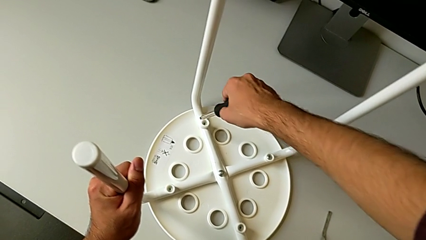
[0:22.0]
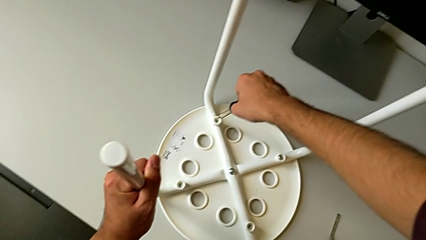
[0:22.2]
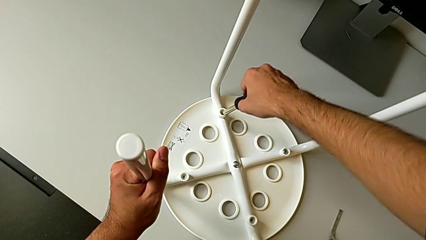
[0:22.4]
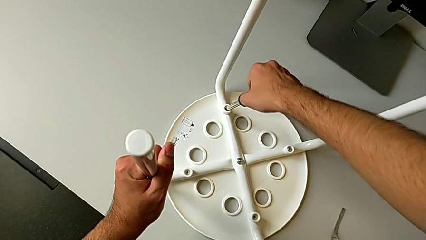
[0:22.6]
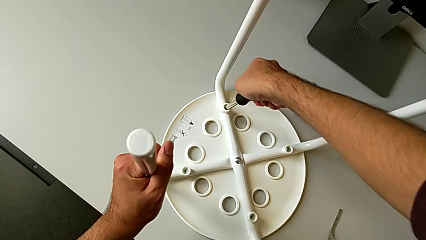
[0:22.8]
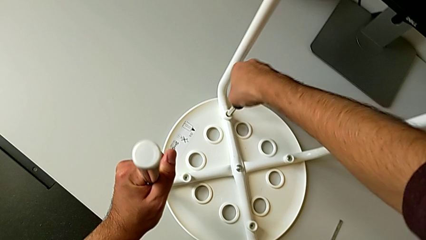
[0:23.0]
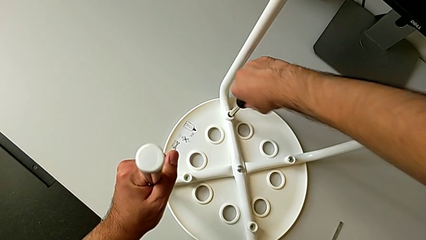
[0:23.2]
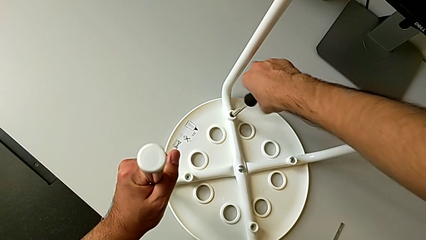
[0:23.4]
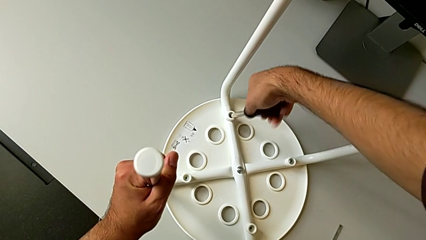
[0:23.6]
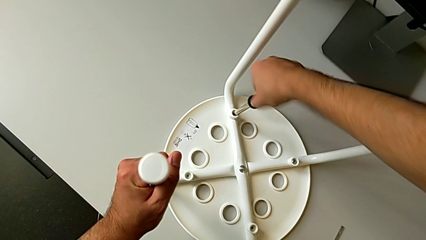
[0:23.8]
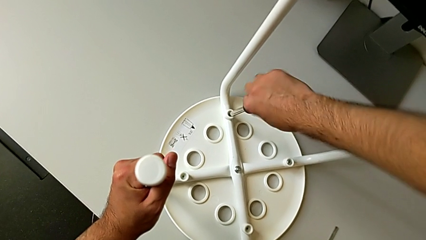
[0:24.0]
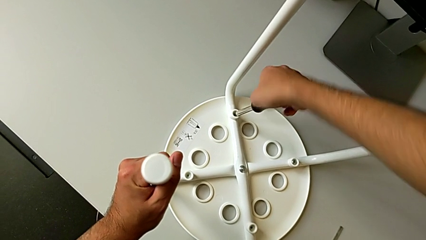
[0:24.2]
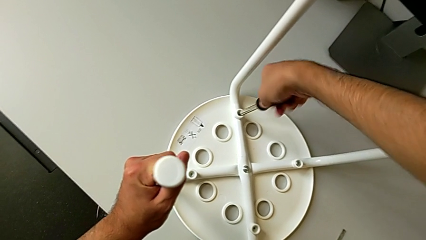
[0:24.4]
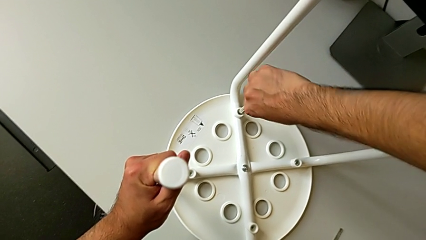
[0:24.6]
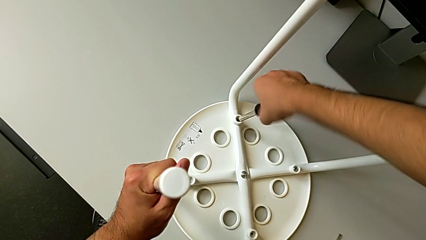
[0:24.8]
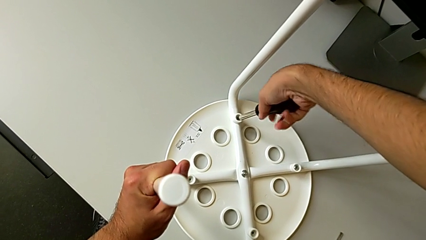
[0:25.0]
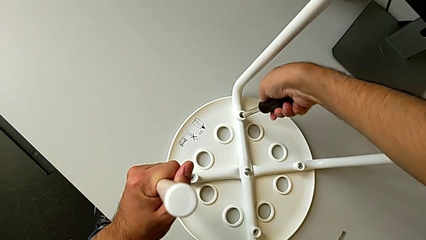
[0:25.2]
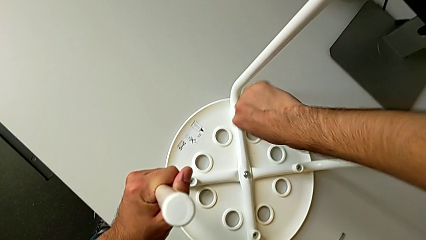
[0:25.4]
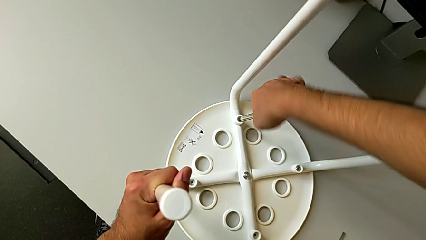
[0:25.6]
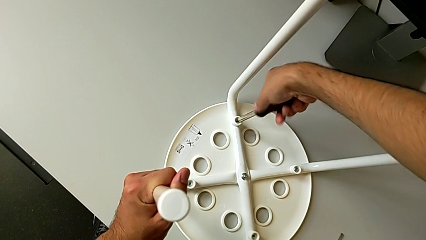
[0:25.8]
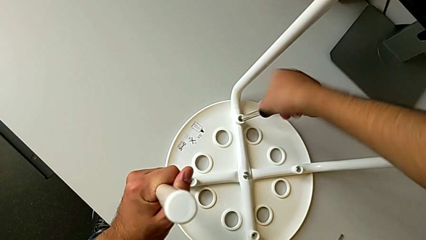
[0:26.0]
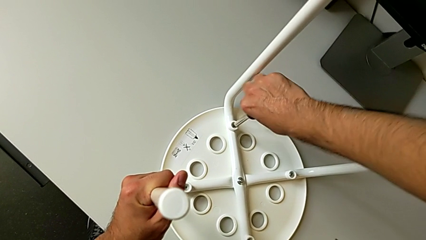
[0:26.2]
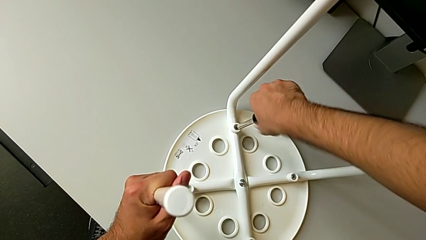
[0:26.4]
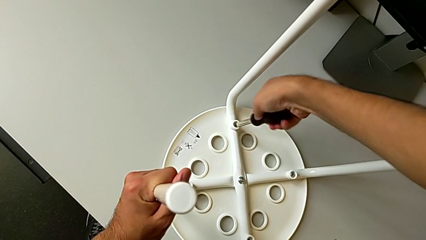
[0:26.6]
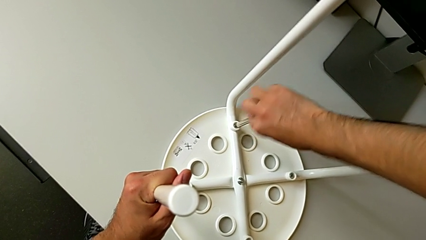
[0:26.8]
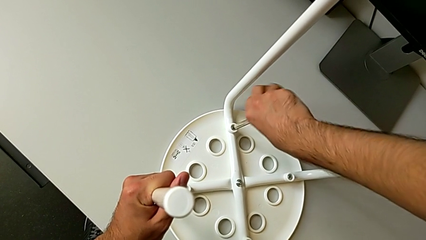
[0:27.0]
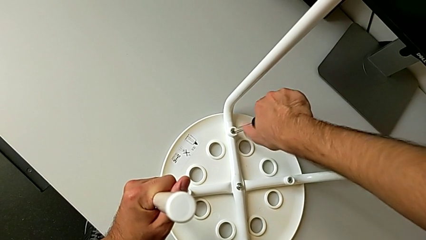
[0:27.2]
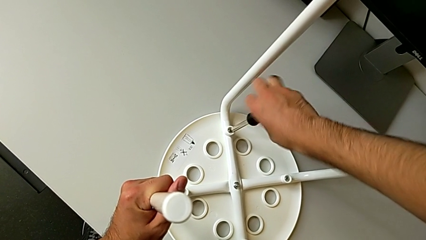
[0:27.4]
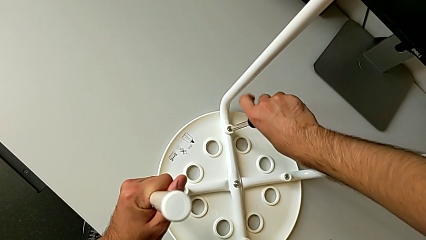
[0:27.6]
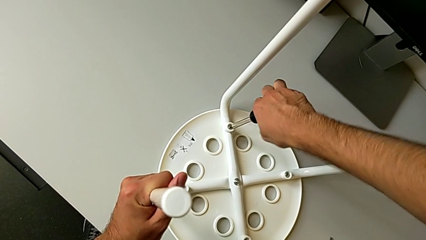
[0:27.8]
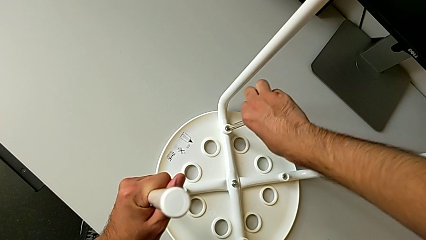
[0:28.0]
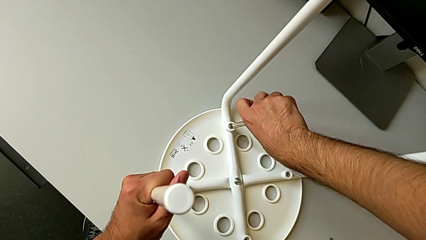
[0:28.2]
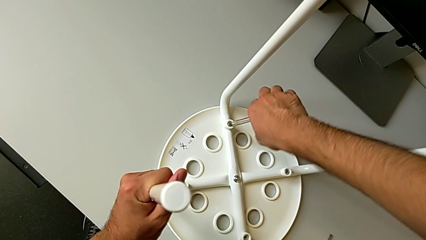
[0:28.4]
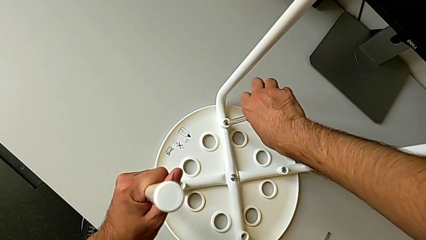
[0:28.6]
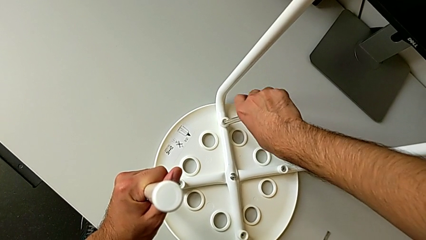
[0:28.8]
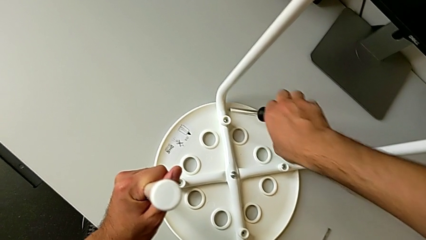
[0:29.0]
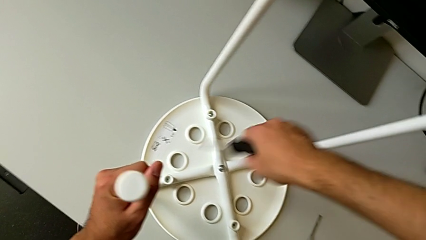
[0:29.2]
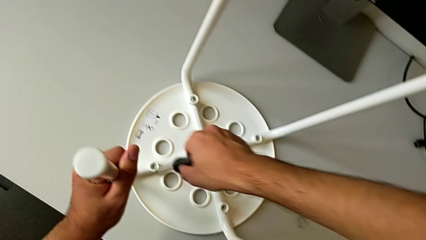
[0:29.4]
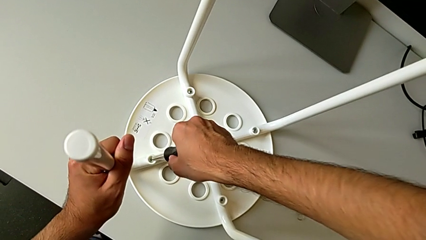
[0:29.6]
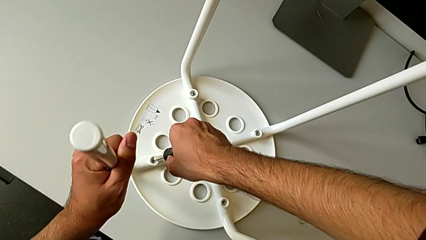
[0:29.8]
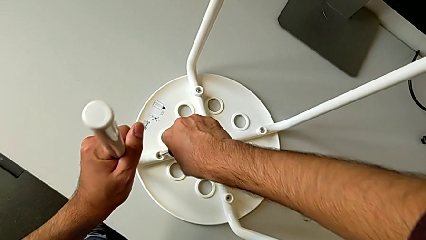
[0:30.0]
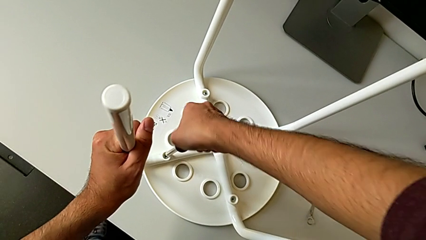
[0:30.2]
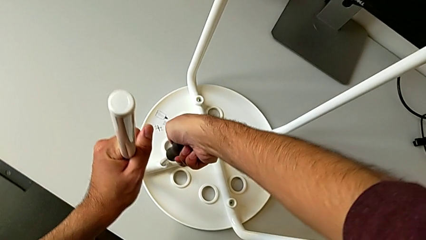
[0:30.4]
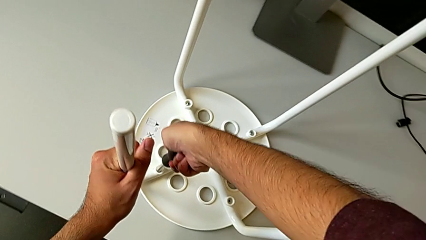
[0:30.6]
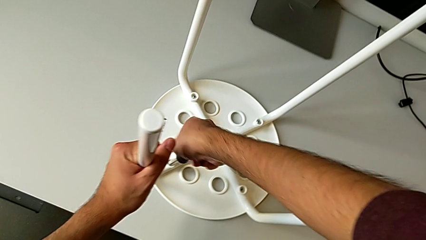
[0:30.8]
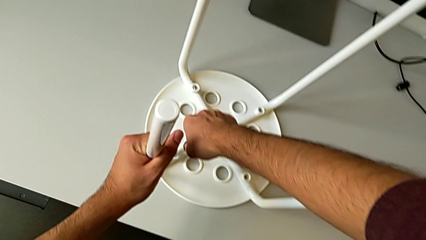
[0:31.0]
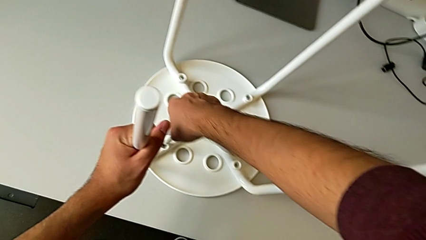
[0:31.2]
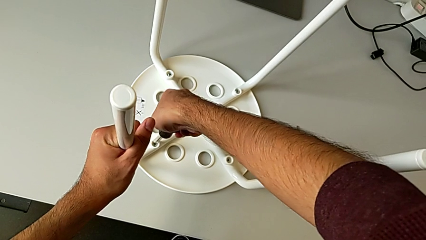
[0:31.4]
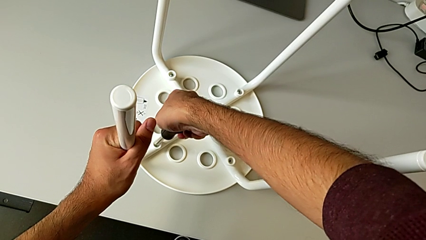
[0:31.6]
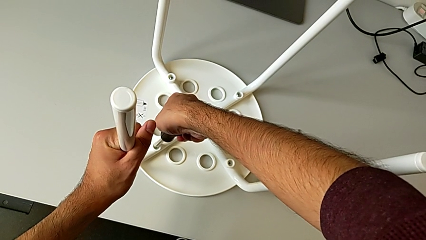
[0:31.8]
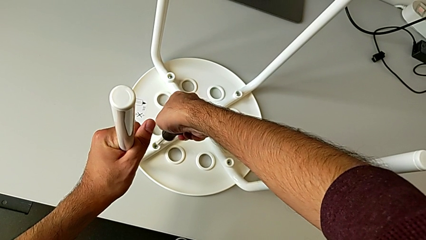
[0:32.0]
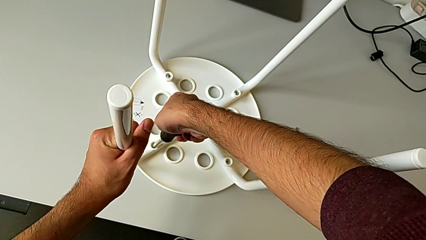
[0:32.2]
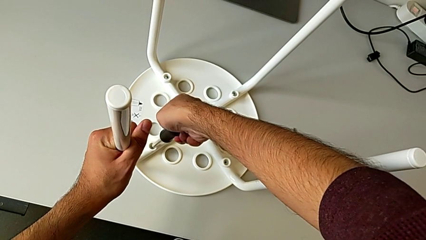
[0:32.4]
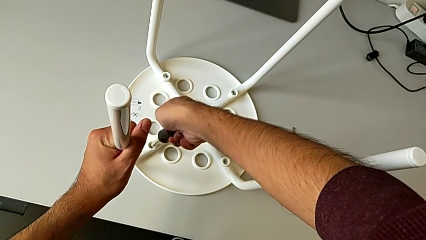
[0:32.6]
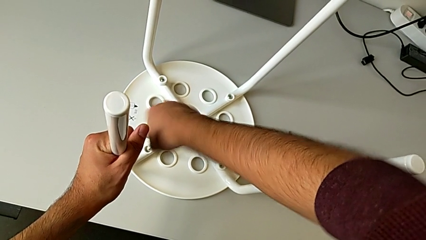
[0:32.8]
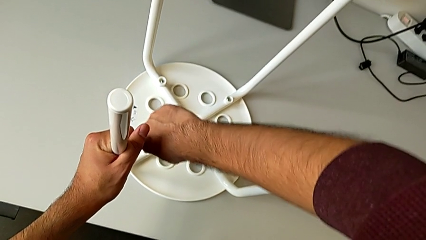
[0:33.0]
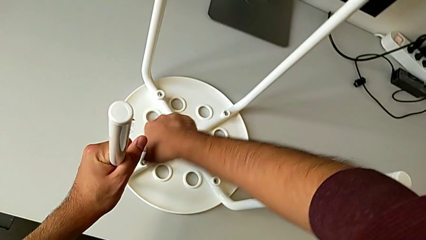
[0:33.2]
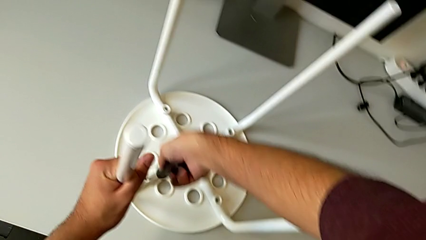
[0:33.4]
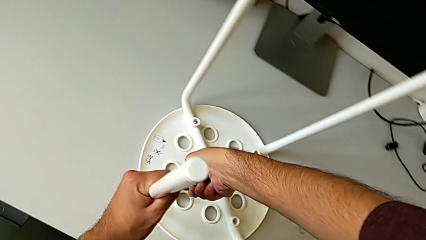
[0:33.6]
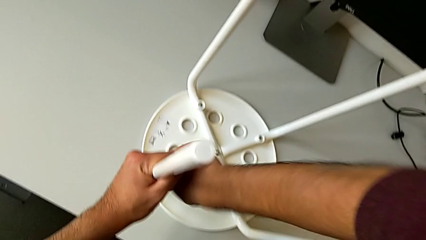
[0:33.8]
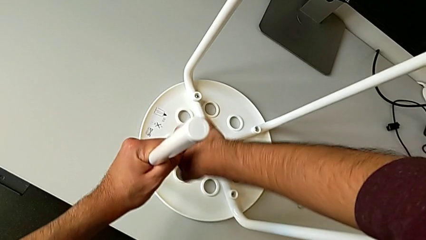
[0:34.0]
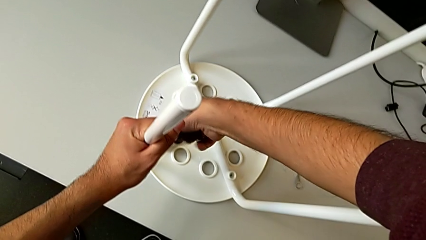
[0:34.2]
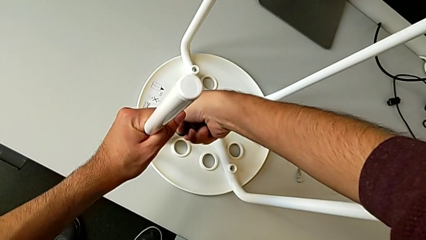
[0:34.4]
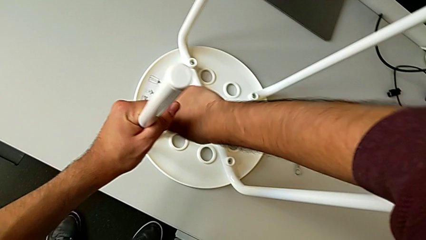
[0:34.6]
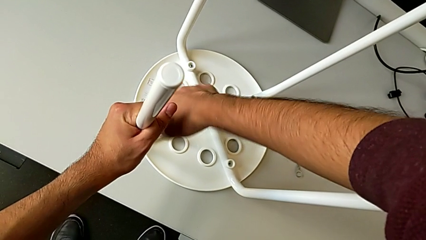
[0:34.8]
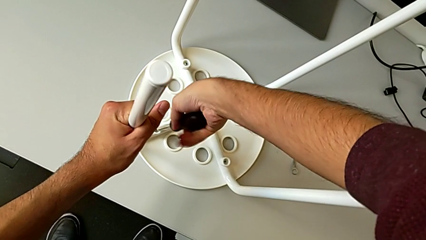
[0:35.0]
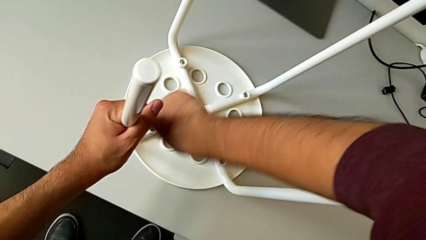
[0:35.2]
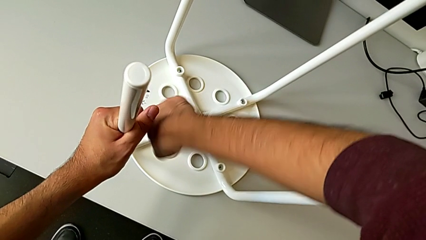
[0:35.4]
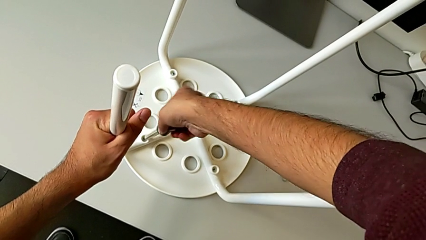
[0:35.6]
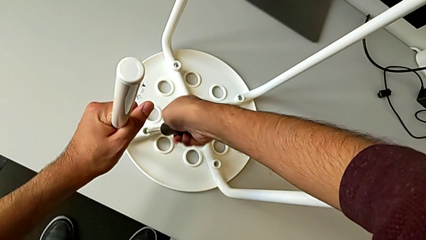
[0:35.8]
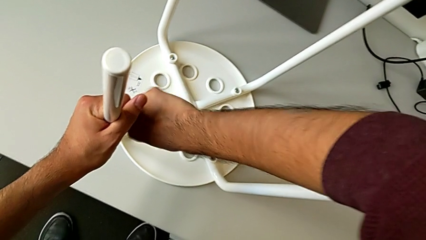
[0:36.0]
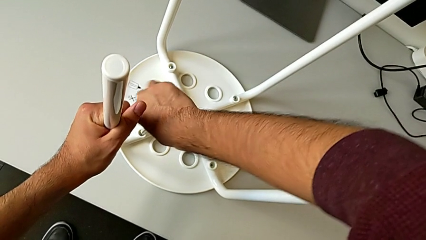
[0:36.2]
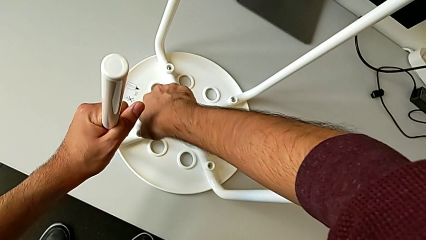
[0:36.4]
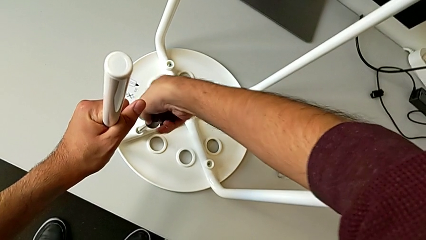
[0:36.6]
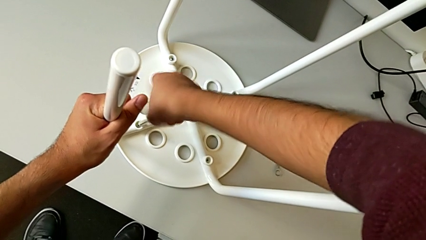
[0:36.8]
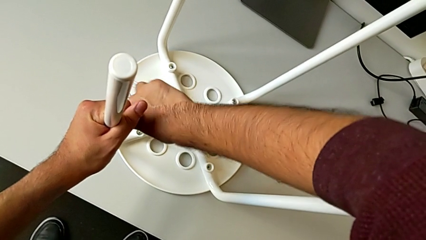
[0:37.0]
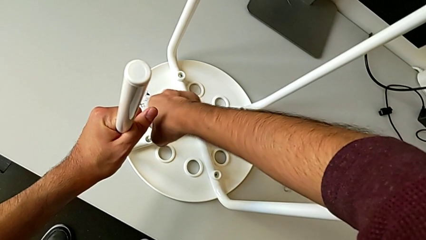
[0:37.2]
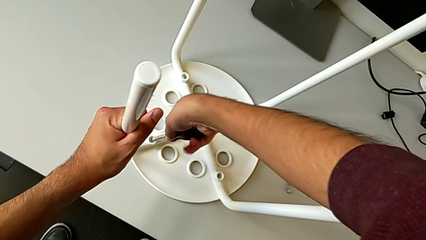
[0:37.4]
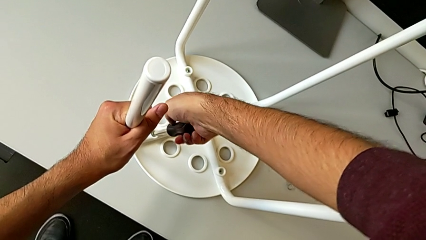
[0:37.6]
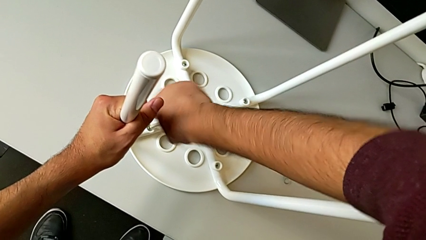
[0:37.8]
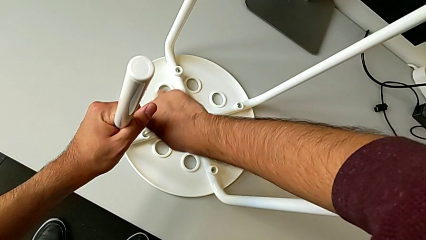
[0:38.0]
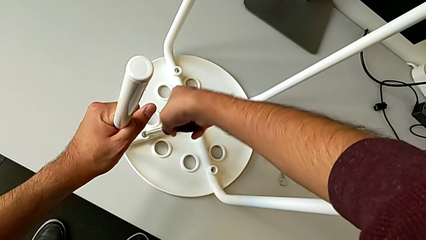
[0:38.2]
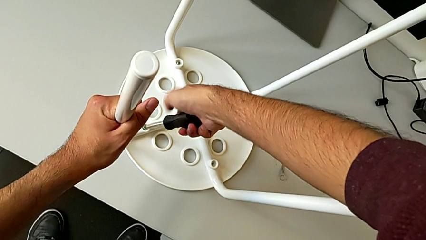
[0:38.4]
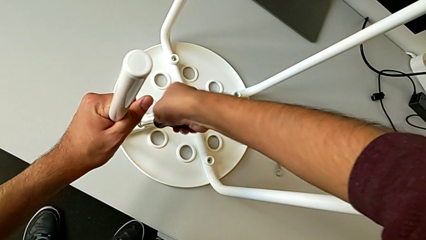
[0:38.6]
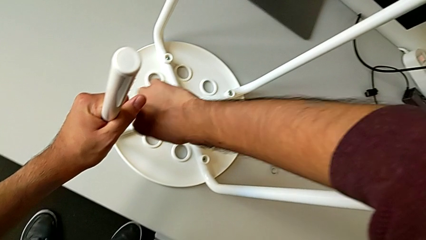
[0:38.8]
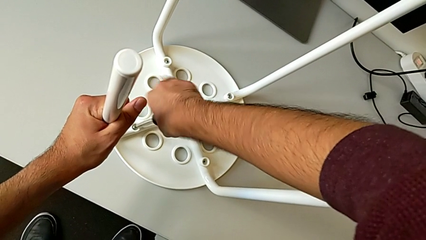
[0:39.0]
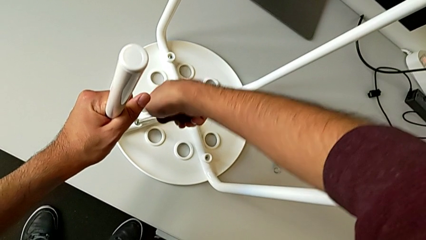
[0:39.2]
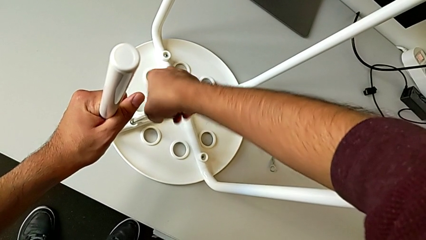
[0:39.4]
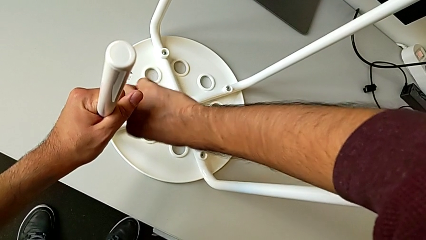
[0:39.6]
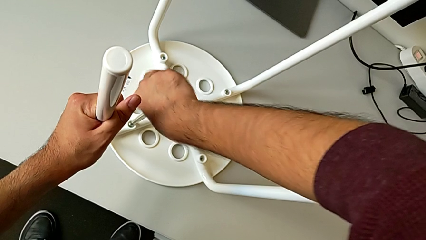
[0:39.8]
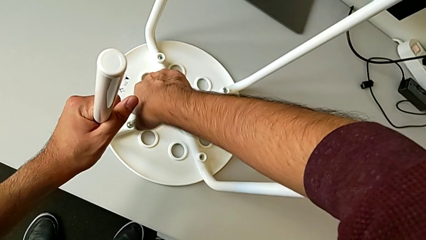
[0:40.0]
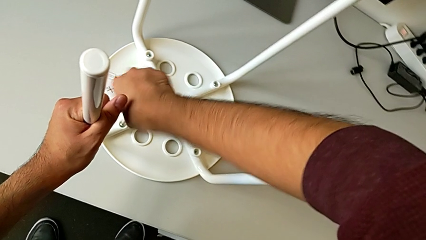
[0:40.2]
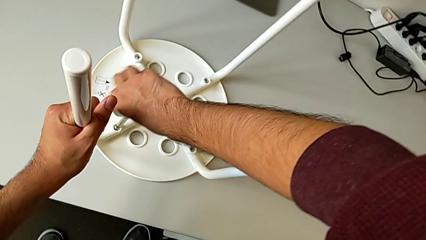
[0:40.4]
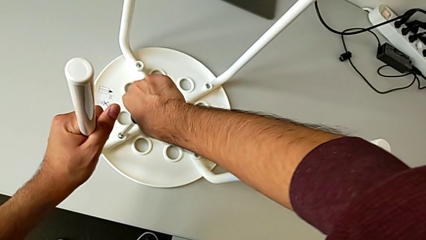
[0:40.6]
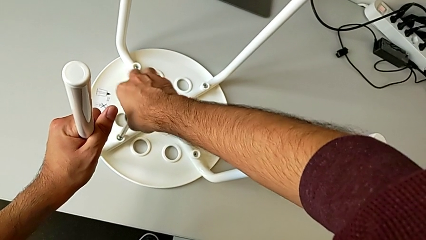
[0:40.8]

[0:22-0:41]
The camera wearer is unscrewing the screw. They insert the screwdriver, unscrew the second screw, withdraw the screwdriver, insert it and begin to unscrew the third screw.
